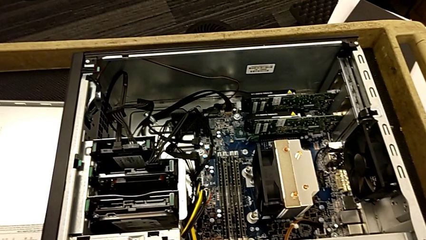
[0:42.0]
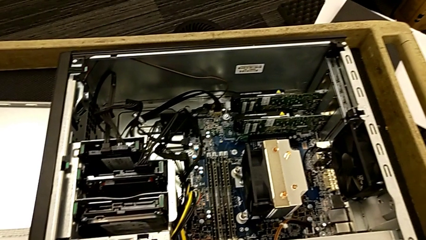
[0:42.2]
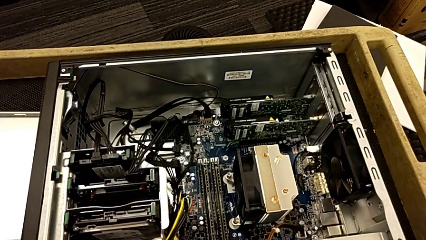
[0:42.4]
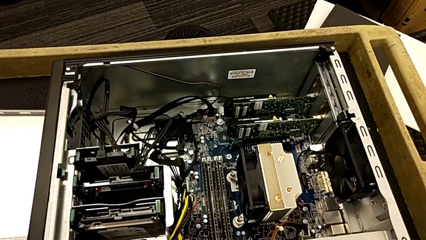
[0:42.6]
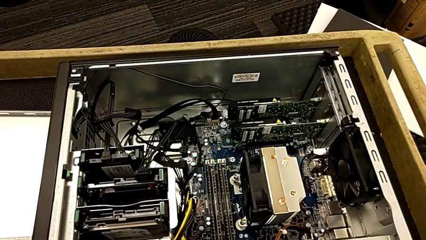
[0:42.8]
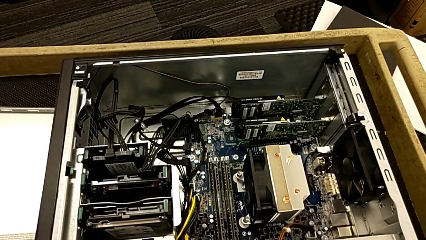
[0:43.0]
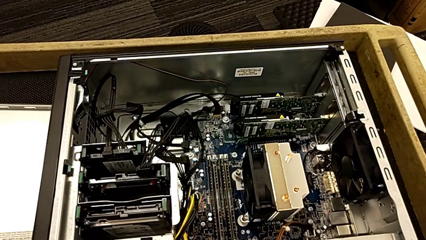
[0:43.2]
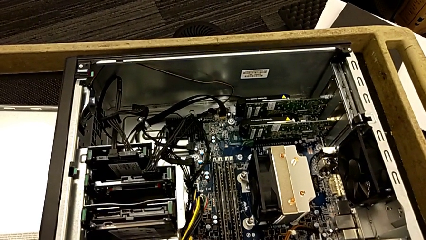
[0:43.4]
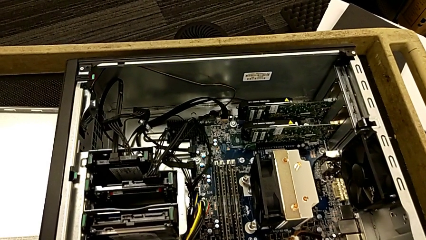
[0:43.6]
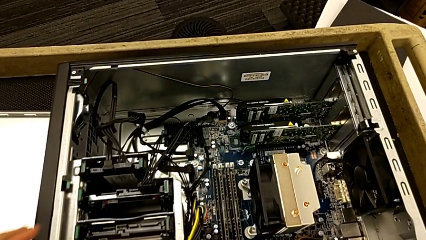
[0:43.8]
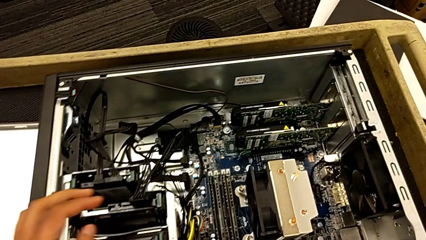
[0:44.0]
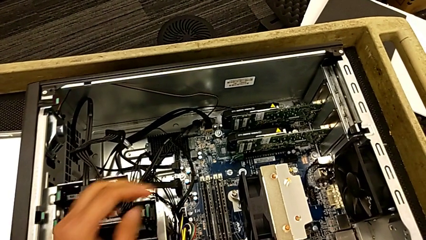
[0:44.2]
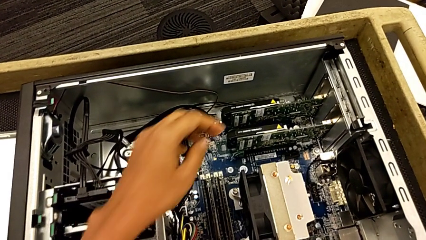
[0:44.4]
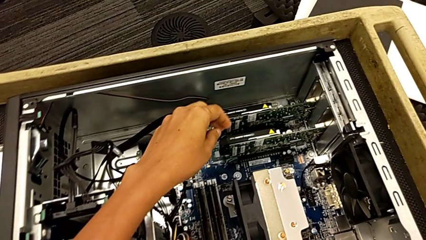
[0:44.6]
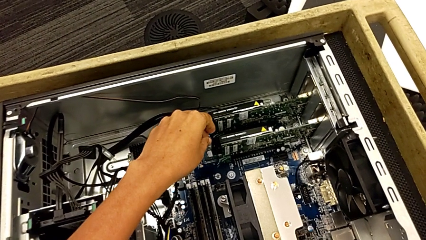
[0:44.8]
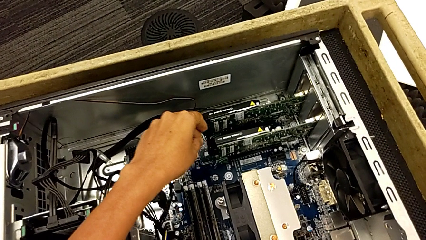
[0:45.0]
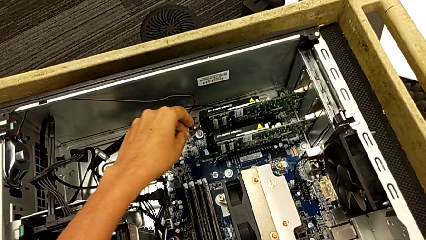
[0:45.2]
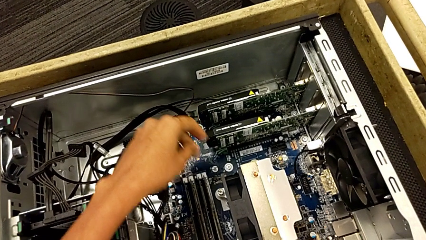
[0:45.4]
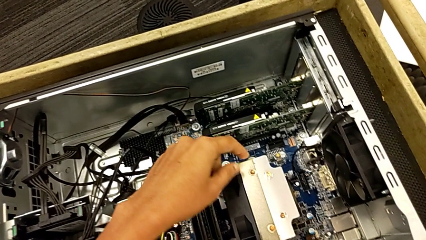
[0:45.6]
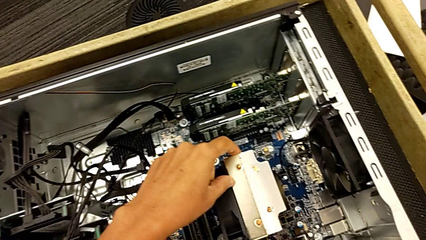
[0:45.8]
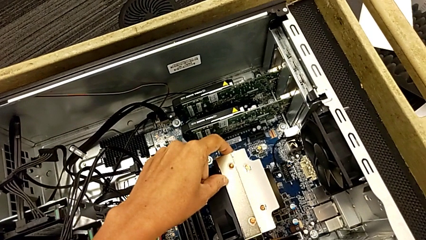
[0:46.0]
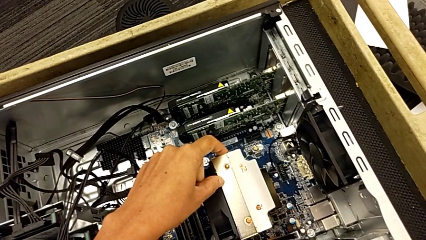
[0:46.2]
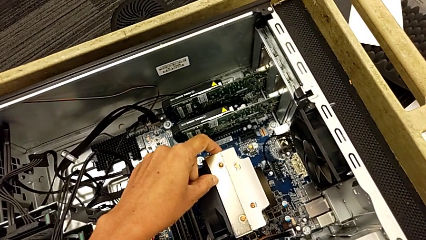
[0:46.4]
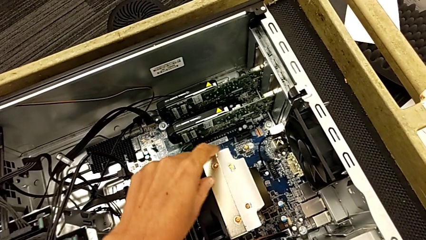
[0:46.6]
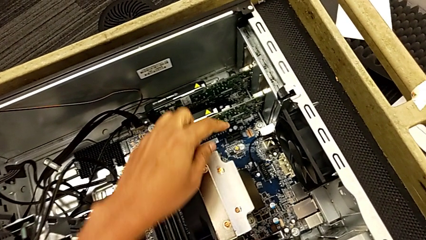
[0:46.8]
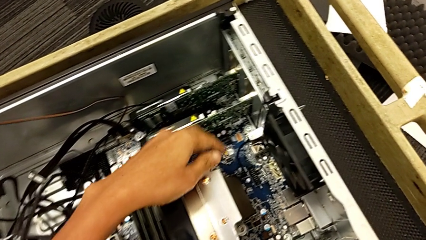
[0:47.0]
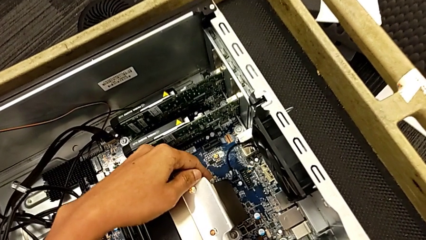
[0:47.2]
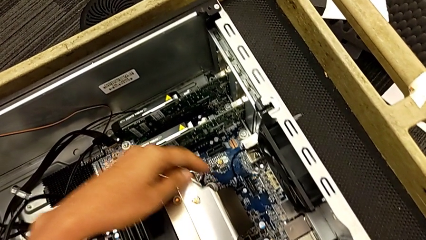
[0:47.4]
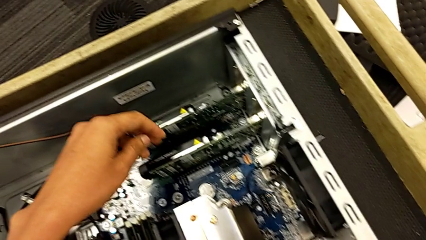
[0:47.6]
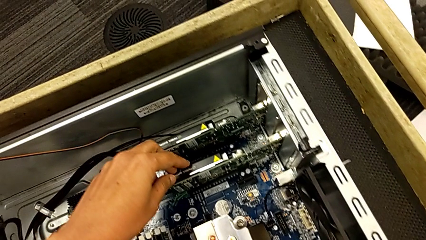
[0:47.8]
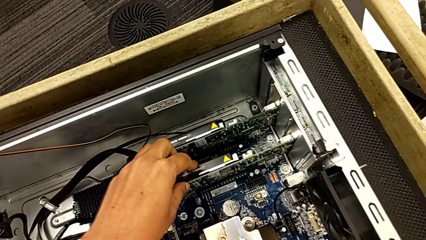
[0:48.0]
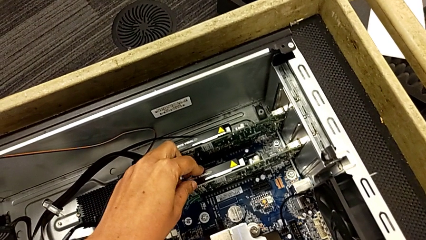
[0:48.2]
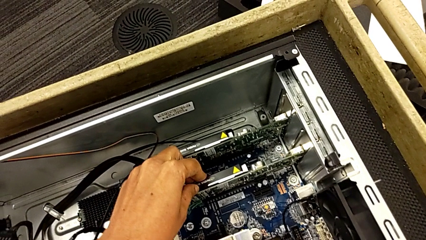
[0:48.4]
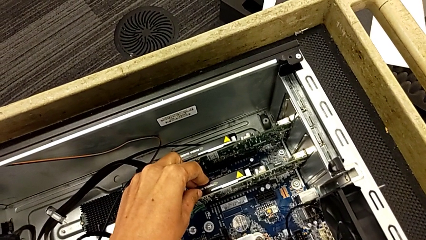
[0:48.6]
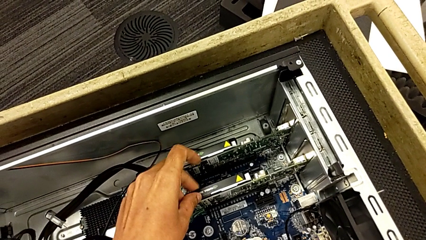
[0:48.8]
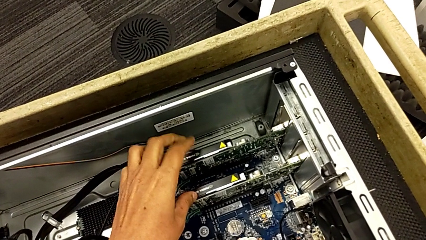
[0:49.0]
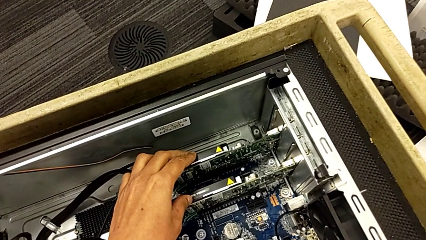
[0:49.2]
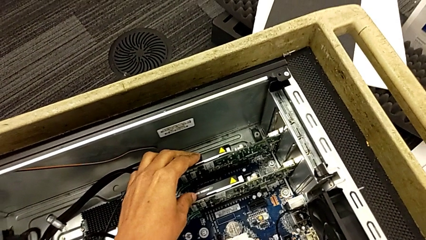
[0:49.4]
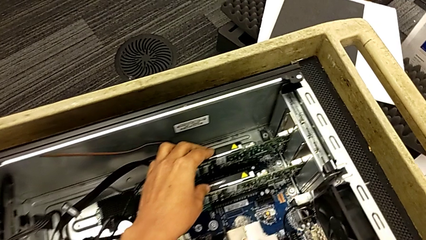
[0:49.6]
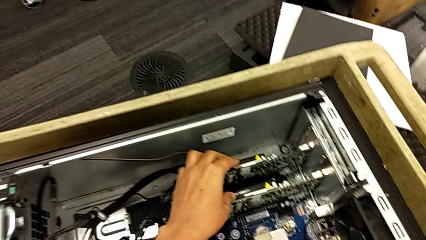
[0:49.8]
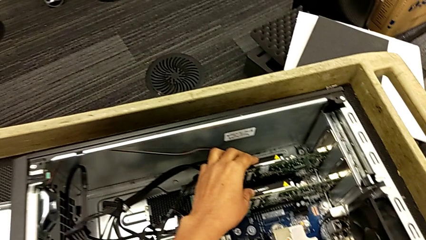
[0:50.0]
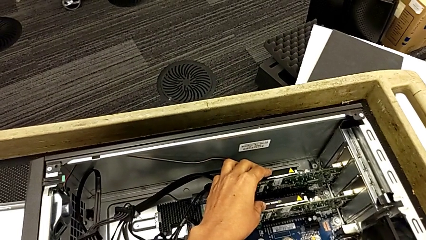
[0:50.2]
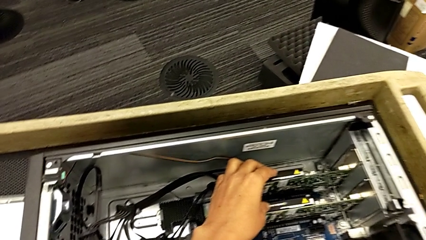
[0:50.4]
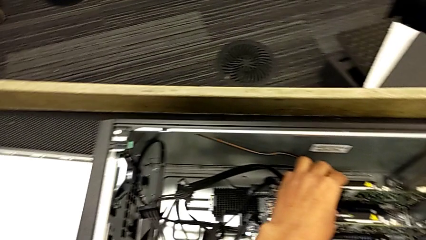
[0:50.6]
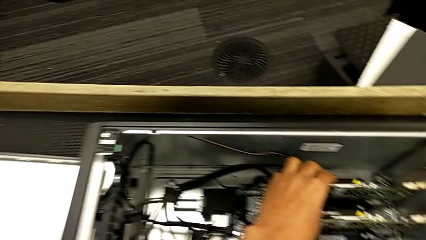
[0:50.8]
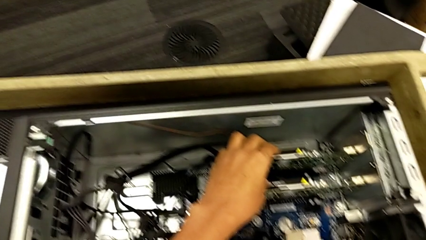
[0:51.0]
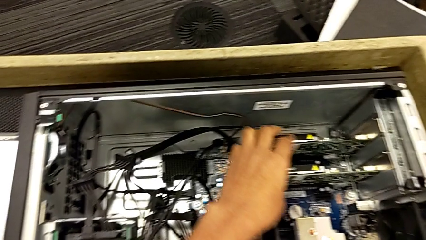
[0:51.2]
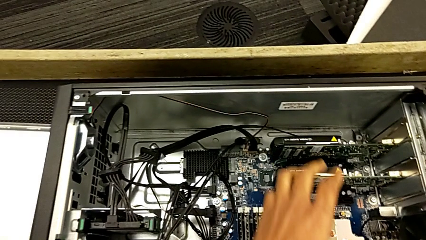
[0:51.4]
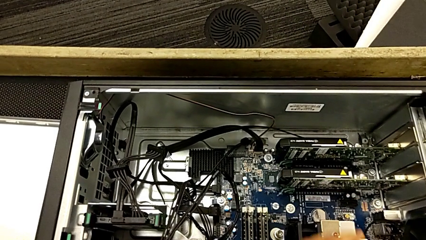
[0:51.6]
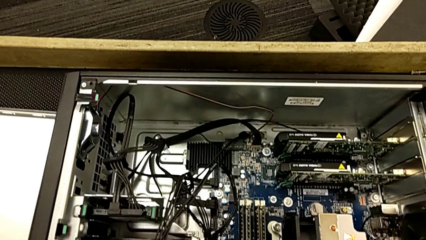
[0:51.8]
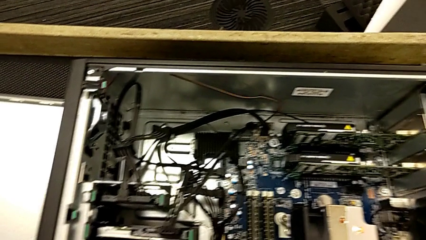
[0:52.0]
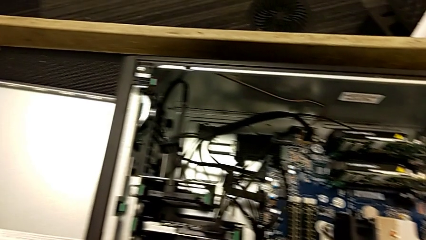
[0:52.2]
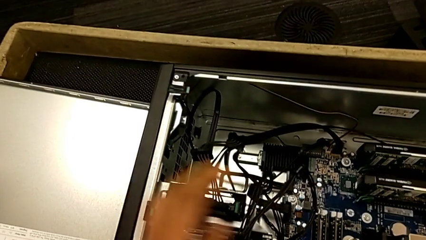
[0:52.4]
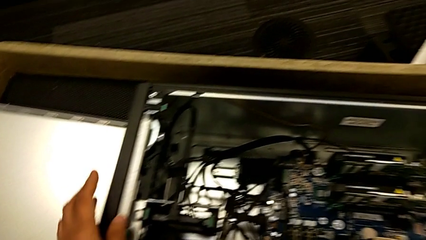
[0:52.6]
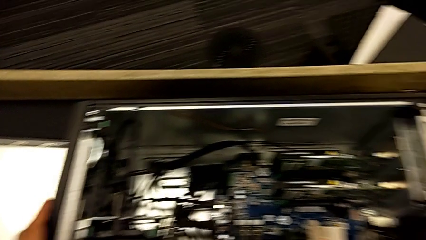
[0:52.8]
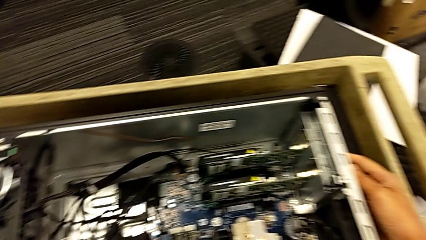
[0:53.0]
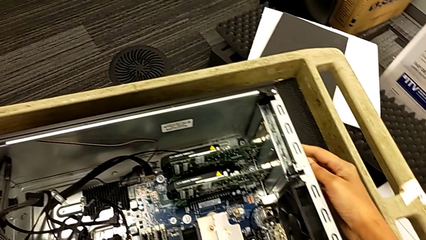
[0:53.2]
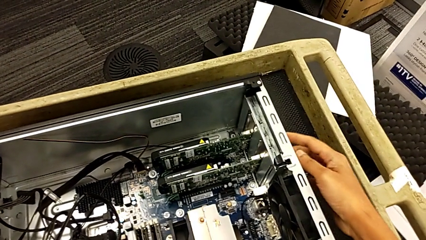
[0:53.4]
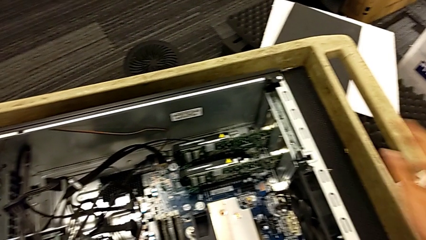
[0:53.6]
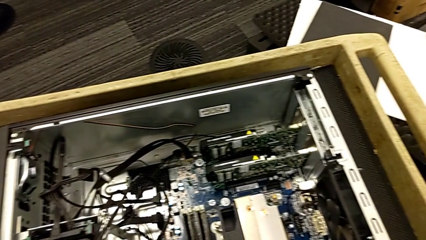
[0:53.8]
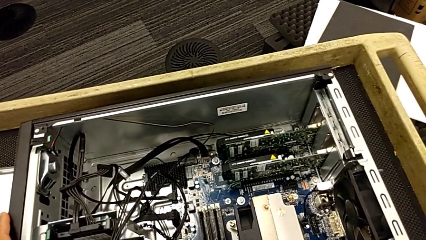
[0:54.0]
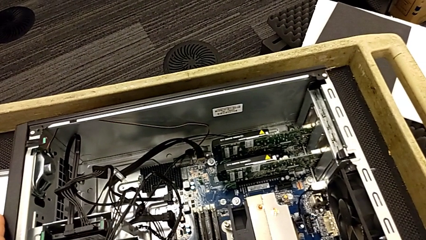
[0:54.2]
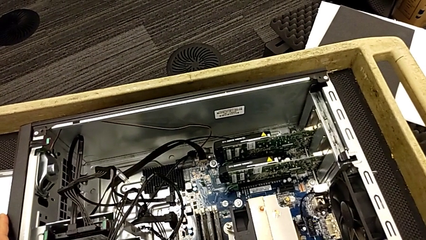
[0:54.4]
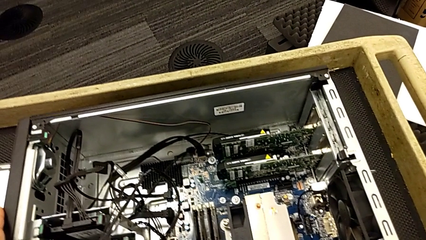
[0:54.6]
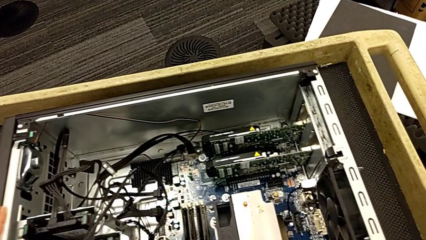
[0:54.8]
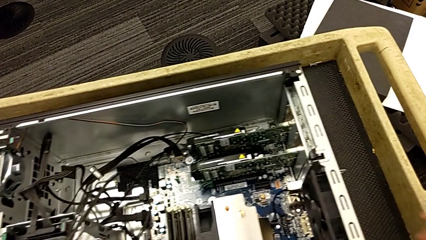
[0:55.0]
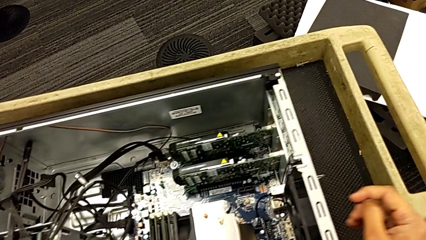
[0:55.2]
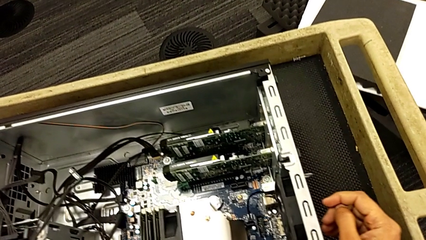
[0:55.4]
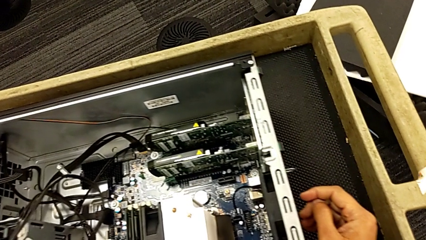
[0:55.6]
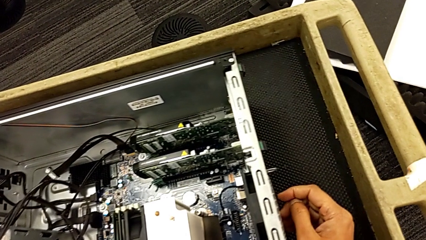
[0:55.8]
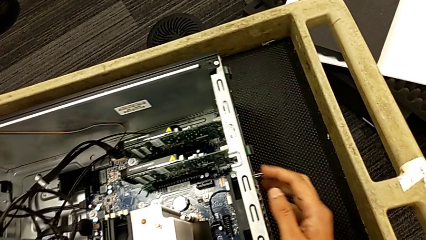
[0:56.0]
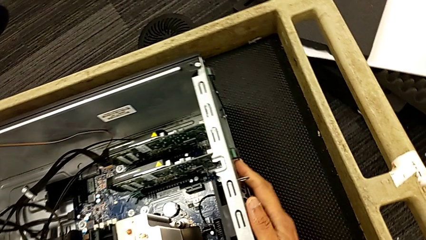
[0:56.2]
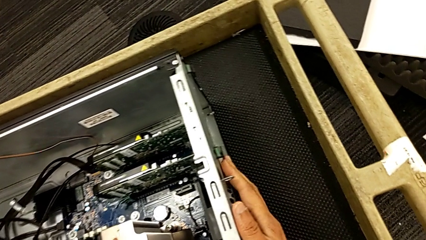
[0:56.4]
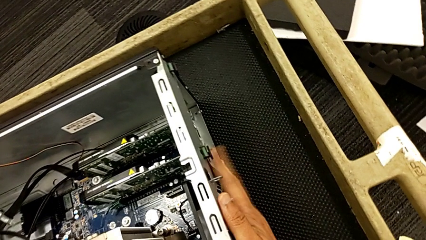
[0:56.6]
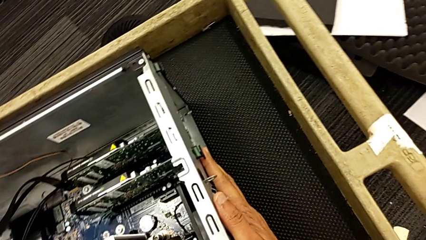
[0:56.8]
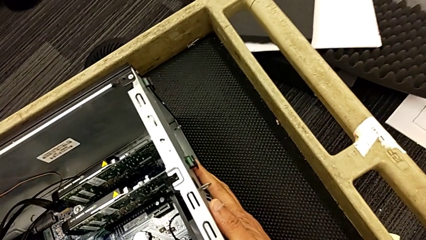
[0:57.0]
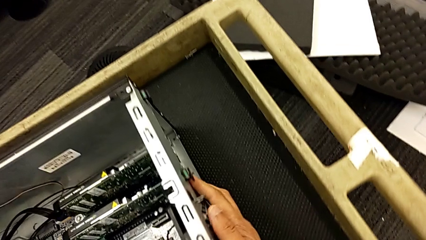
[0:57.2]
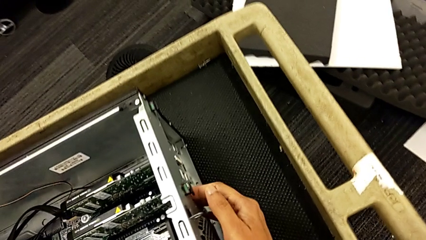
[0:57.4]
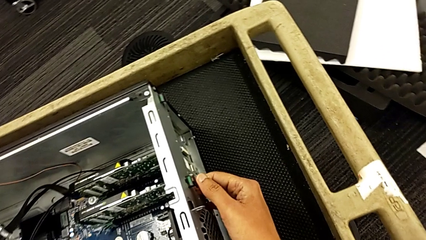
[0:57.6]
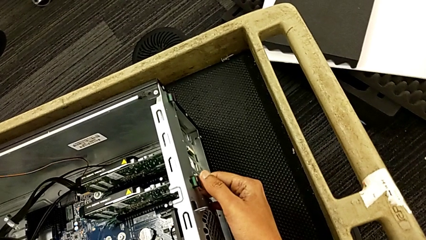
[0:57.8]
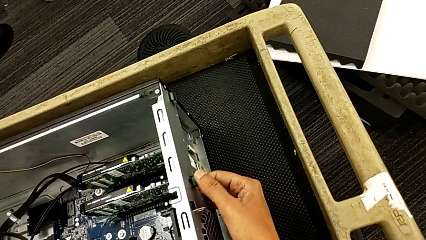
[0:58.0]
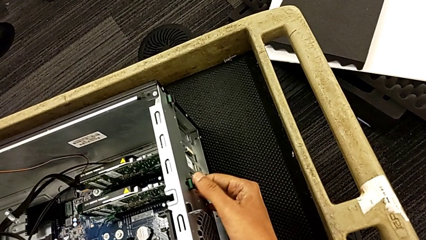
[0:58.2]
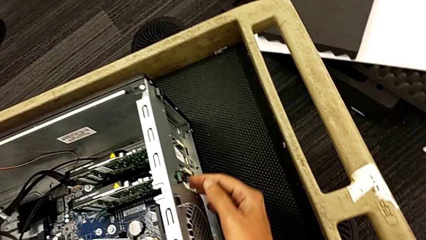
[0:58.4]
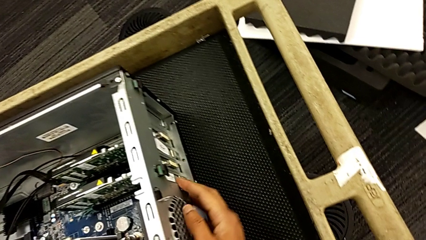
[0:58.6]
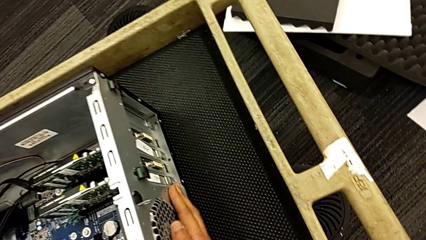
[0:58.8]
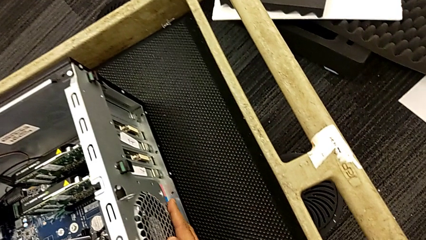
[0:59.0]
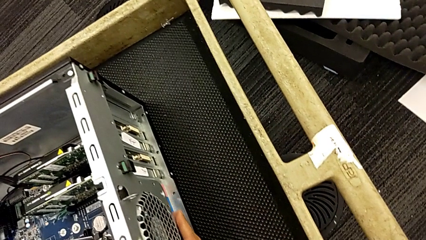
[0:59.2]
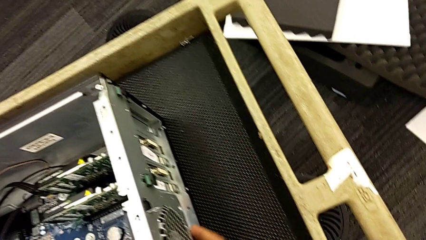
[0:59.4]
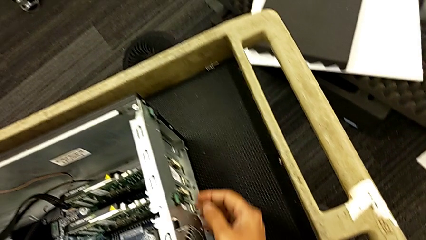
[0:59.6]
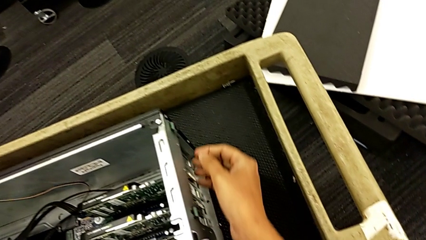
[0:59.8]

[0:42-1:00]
The camera wearer is unlocking the graphic cards. They inspect the computer tower, grab the graphic card, inspect the computer tower, grab it, inspect it and grab the computer tab.
